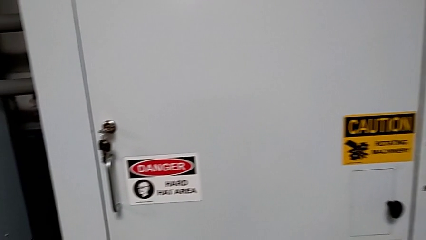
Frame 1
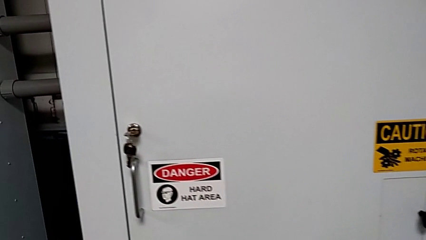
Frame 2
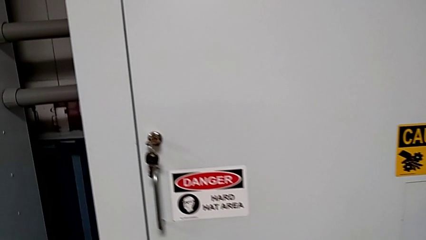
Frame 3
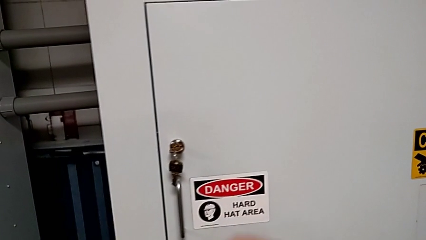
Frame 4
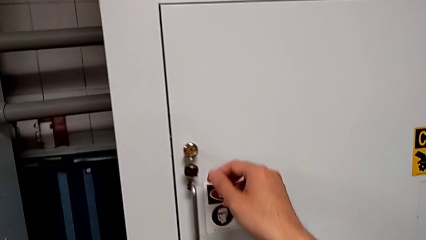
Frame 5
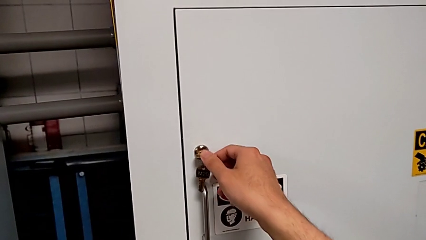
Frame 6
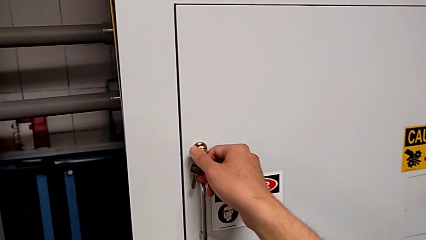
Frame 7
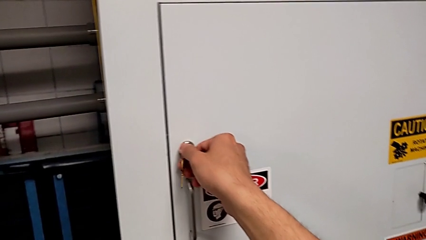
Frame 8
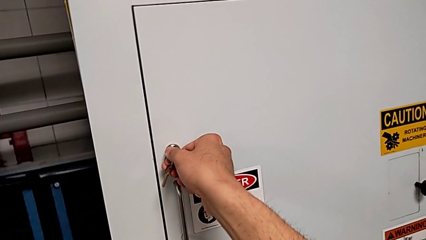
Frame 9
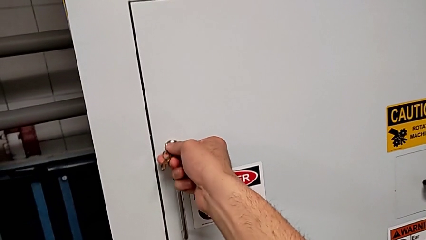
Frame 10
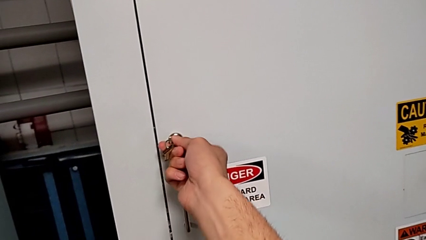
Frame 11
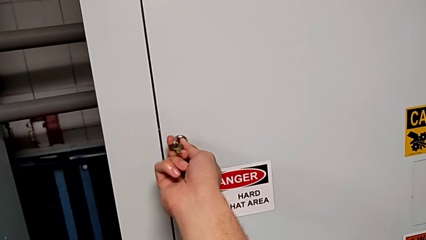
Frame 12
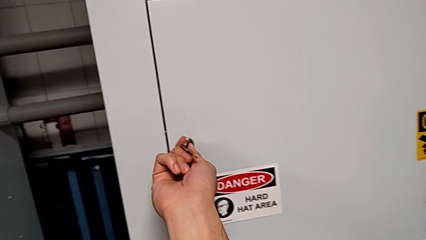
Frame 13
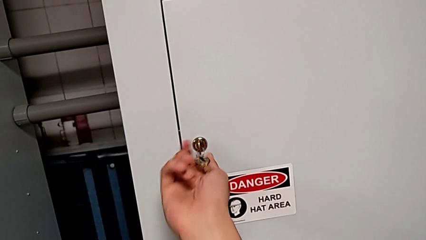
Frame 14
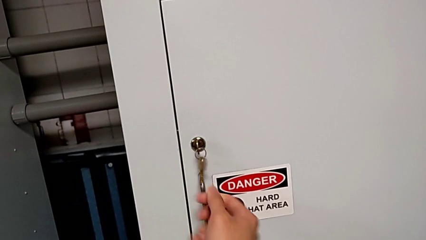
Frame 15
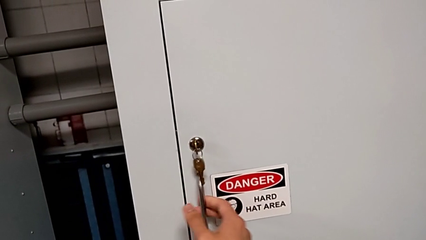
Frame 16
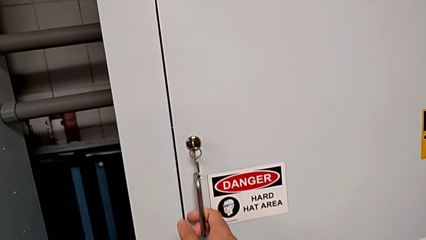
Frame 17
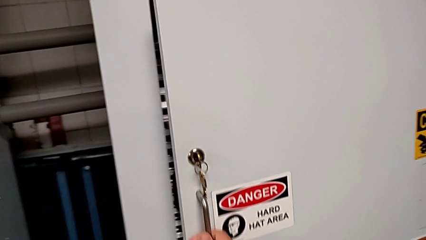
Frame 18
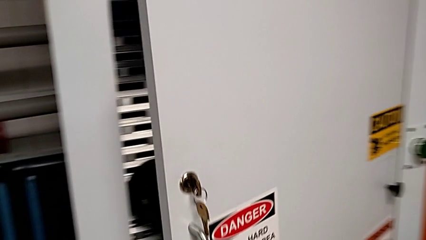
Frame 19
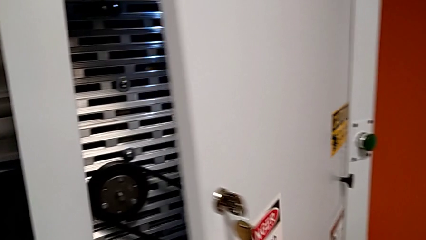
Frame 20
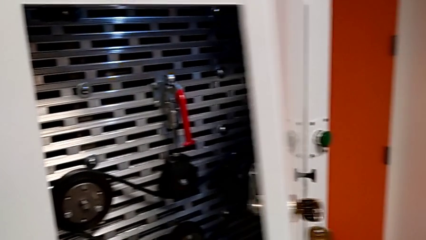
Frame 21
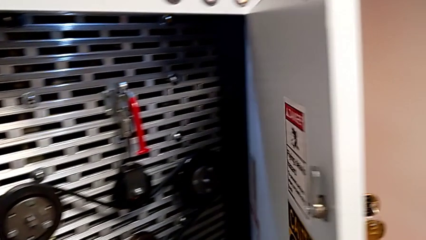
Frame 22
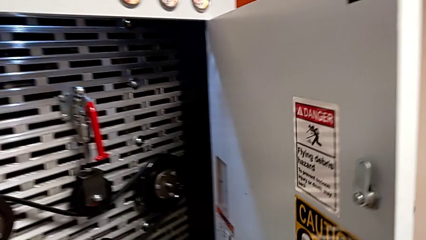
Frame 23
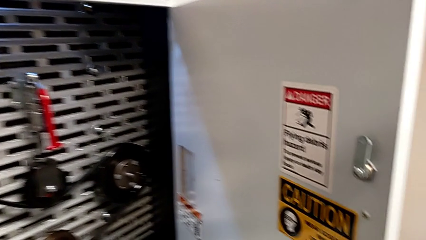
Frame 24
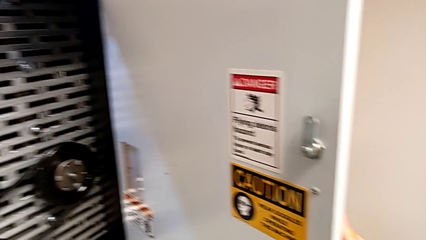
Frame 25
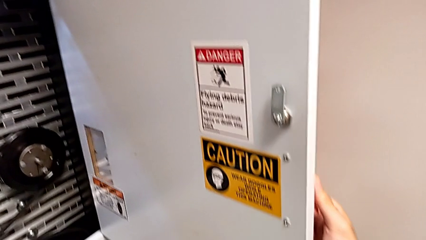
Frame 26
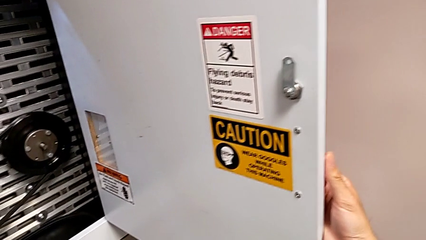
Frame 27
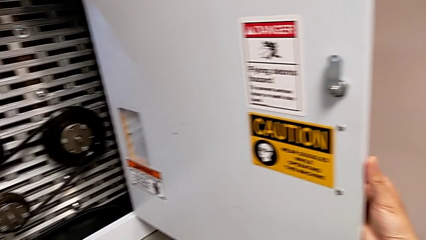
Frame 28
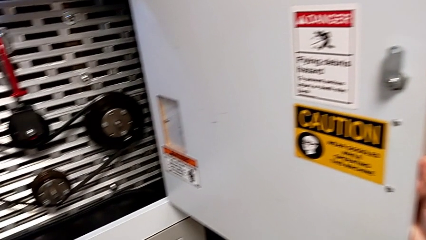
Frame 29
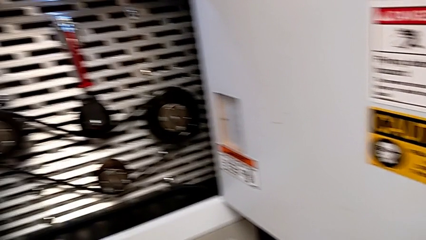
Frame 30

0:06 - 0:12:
The camera wearer opens the front panel door. They unlock the front panel door and open it.

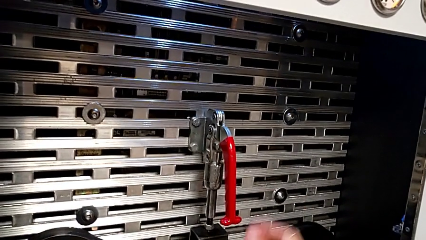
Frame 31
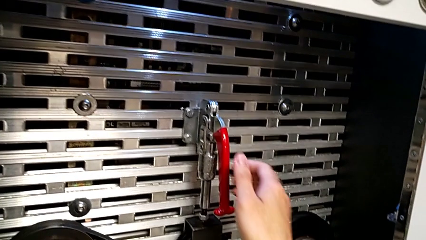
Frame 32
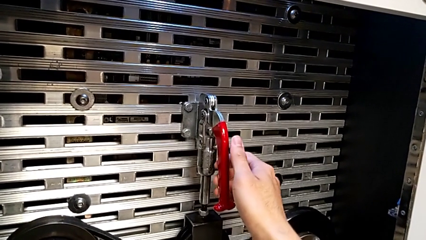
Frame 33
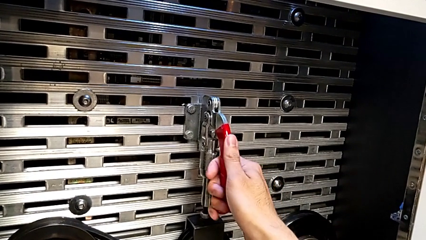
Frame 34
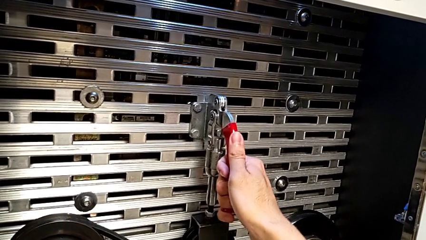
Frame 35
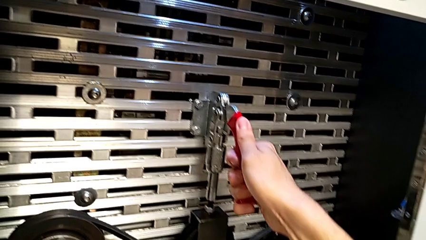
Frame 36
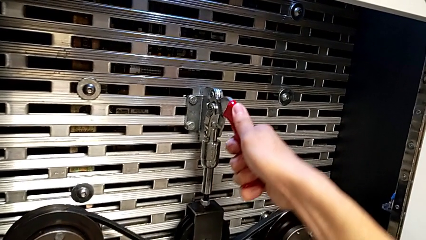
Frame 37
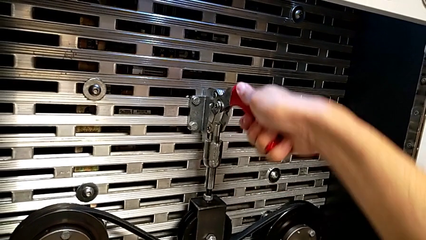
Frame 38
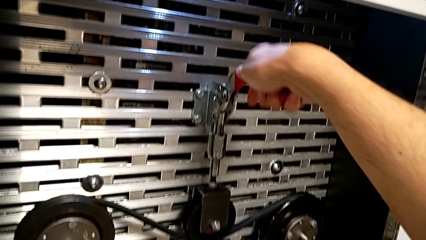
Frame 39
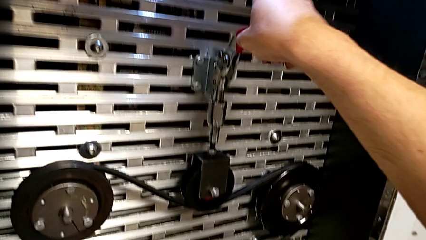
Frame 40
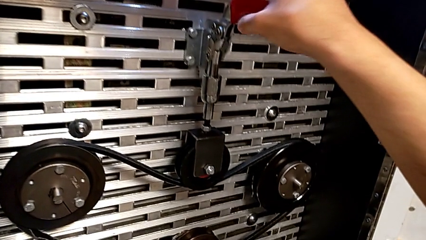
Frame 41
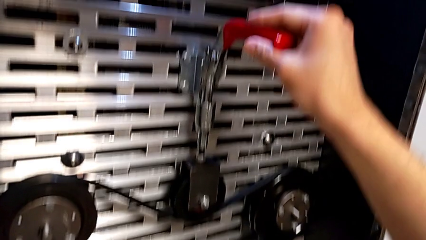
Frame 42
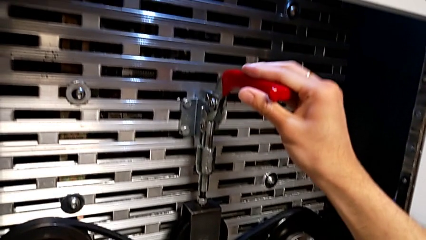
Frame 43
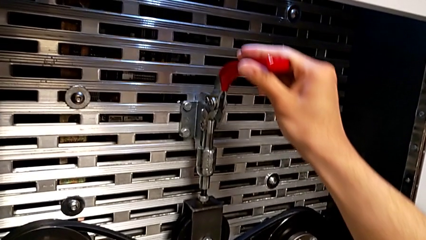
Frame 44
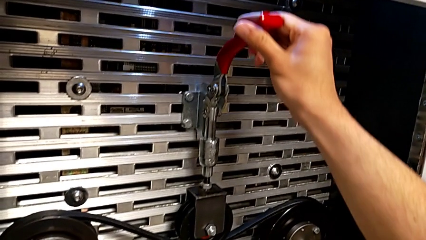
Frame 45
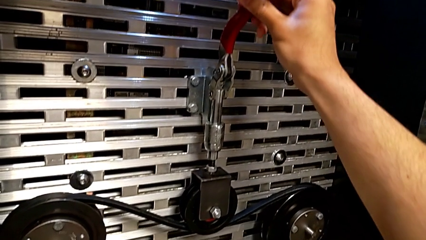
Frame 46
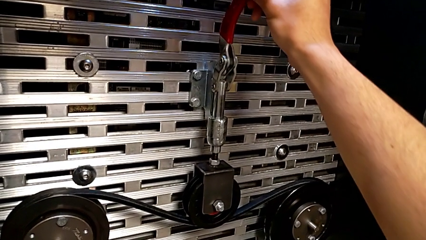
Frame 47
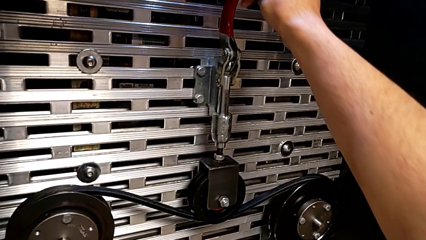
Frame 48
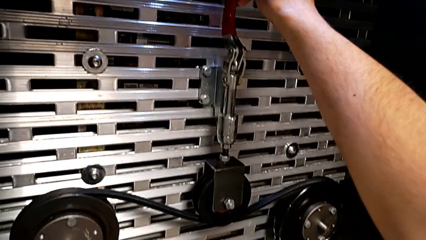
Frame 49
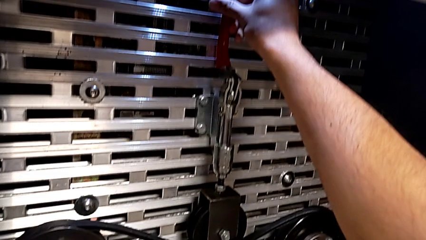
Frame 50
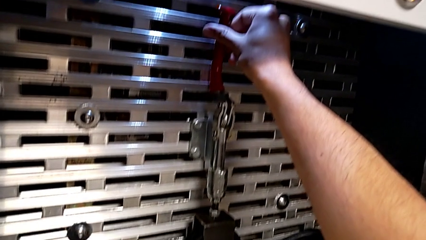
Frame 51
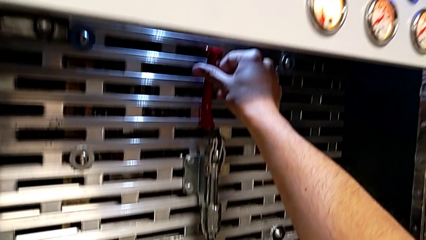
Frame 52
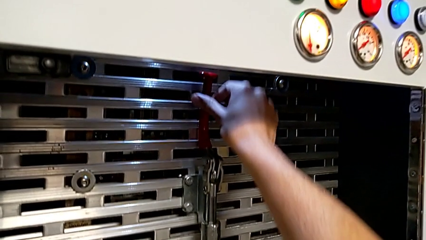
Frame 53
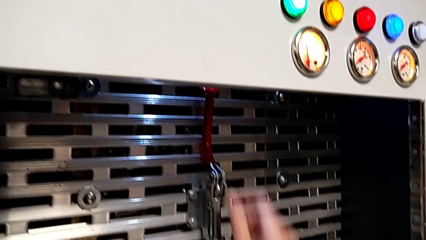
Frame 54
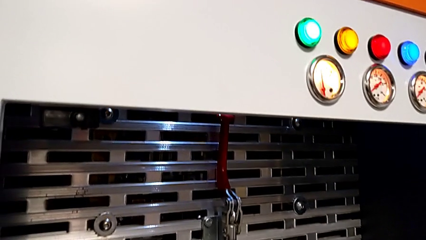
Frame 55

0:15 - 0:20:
The camera wearer pulls up the red lever. They grab the red lever and pull it.

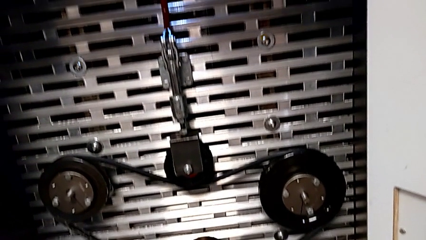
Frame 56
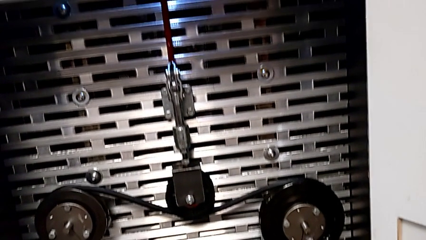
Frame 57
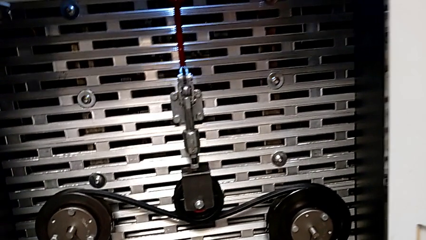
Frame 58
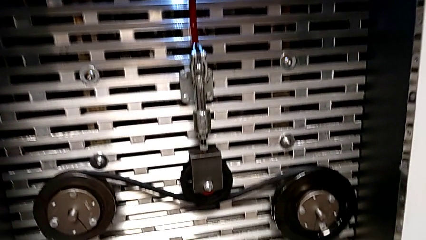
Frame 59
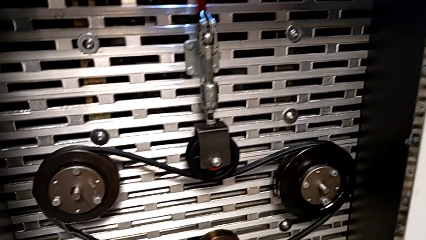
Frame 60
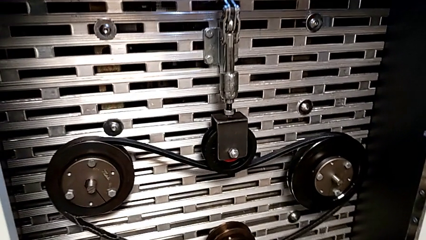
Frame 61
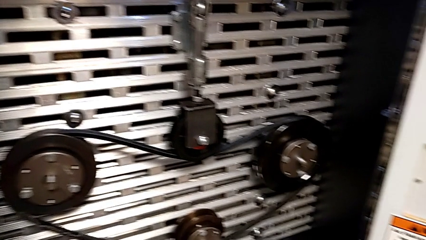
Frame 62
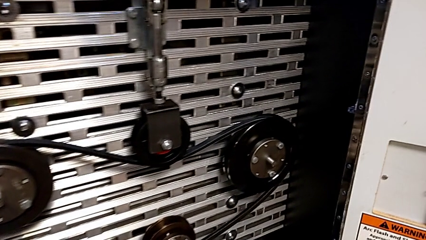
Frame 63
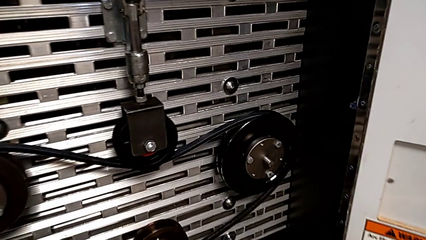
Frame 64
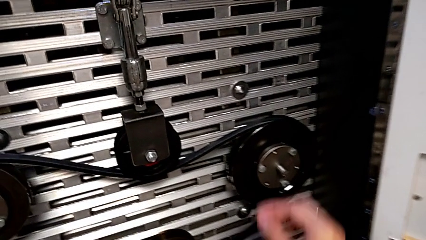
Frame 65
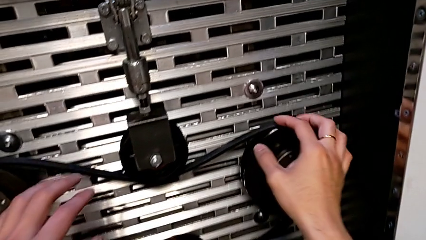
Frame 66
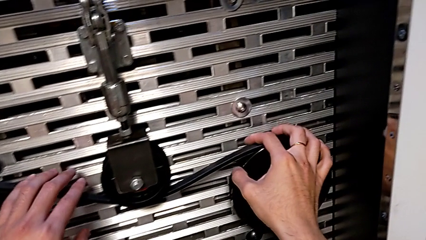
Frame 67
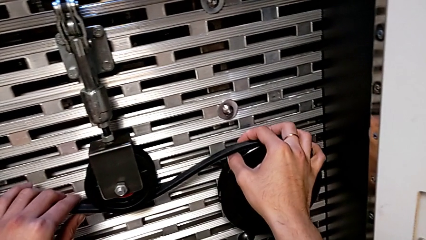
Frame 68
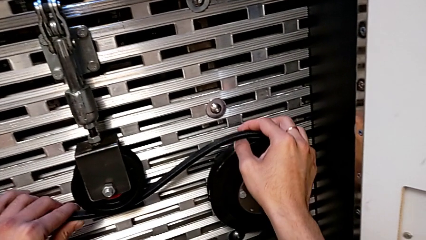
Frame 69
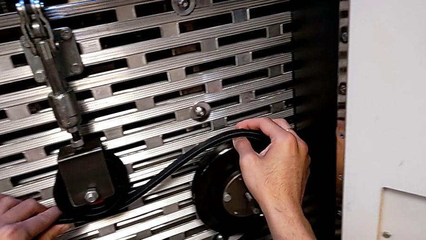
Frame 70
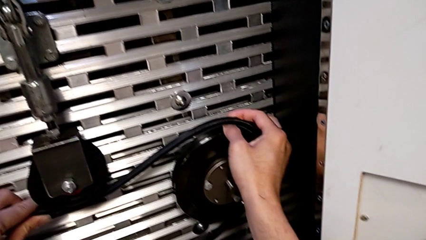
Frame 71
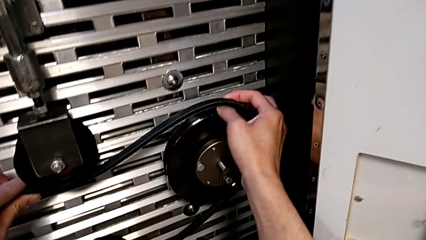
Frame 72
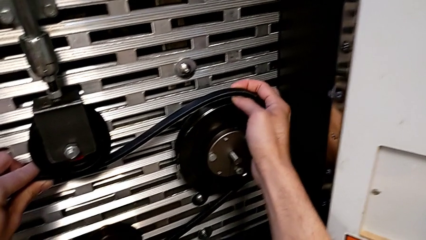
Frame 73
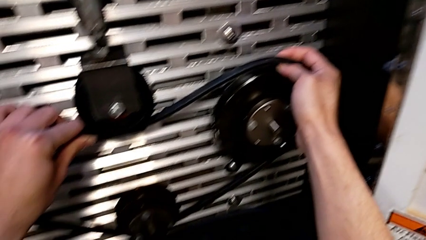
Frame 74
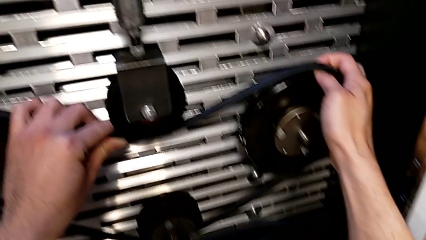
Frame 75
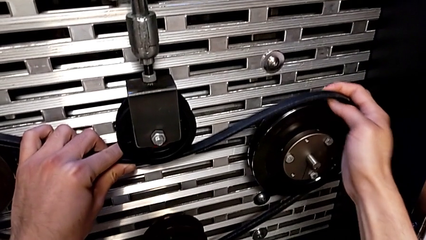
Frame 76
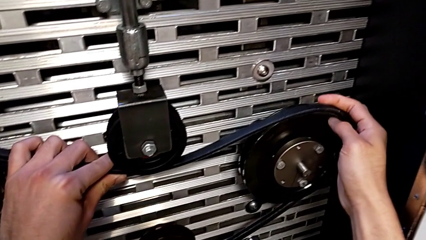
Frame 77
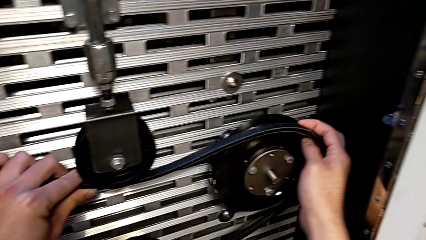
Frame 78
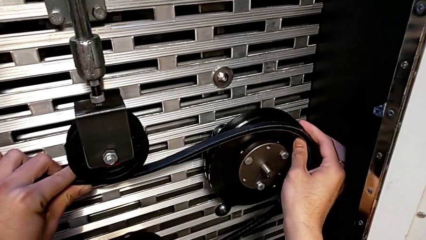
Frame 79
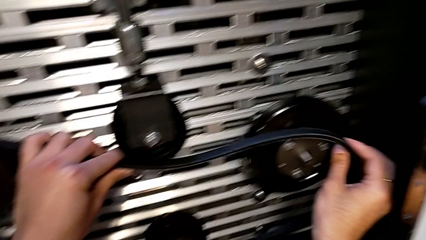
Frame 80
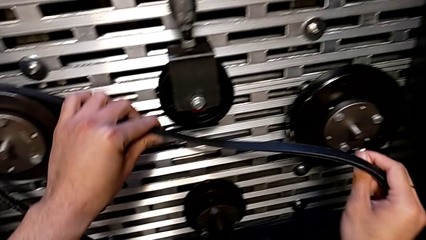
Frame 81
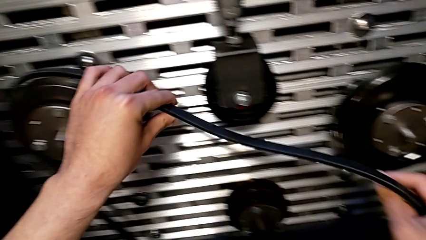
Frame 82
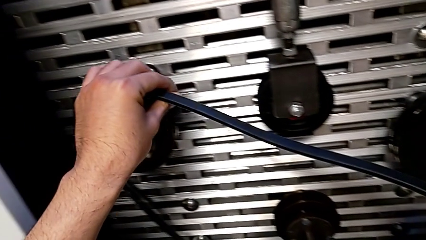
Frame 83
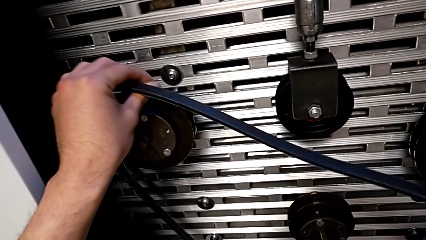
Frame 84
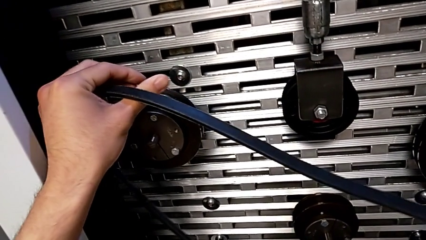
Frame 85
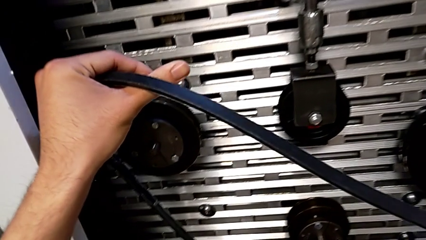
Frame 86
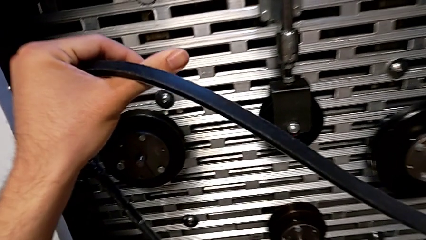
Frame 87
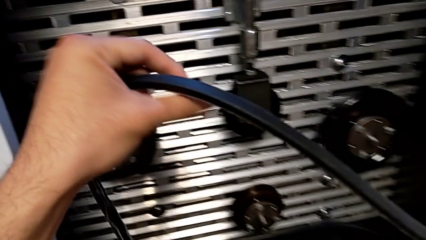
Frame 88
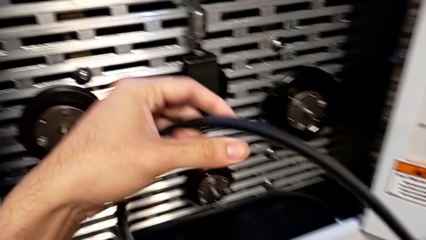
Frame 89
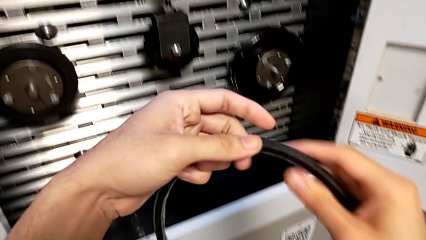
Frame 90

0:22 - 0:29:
The camera wearer is removing the old belt. They grab the belt and withdraw it.
